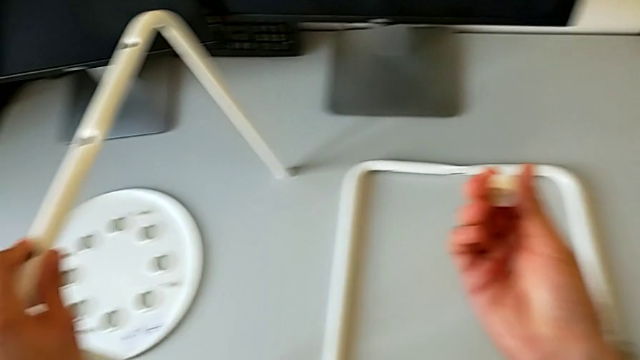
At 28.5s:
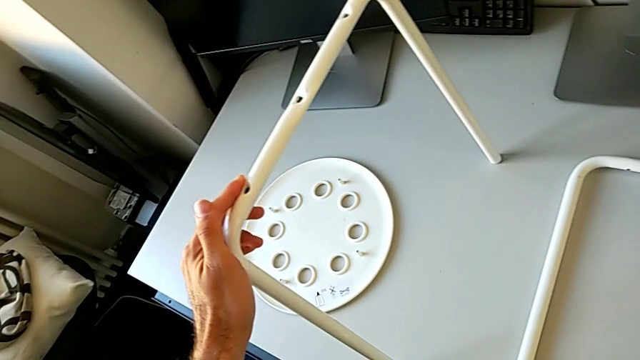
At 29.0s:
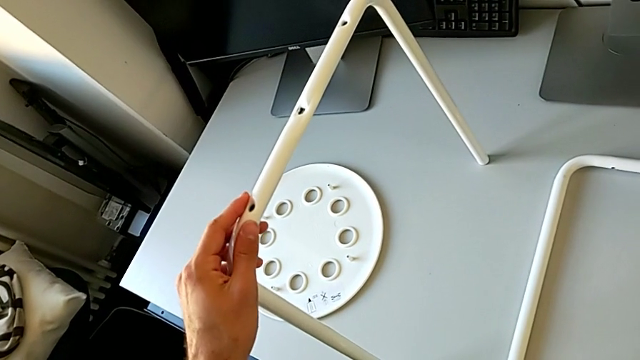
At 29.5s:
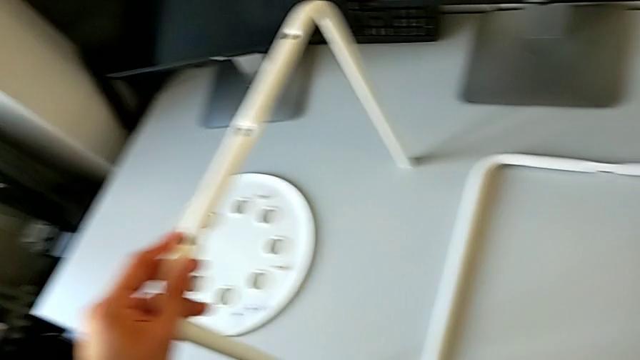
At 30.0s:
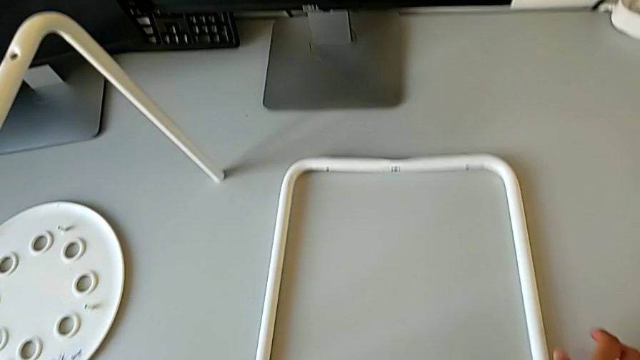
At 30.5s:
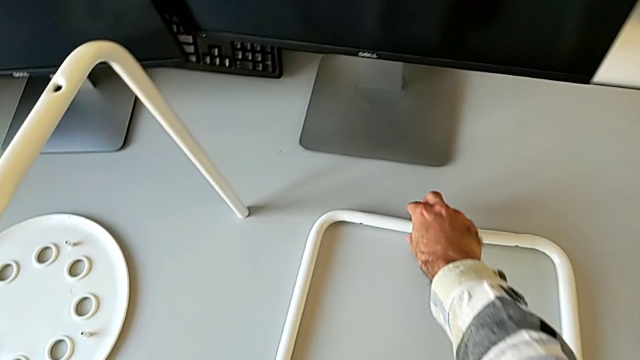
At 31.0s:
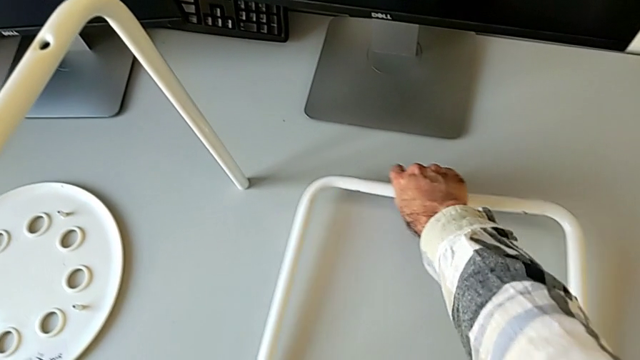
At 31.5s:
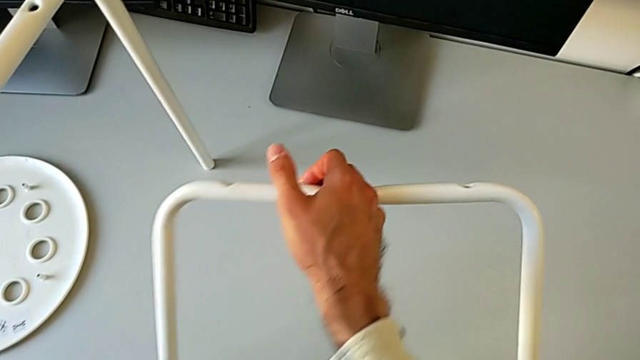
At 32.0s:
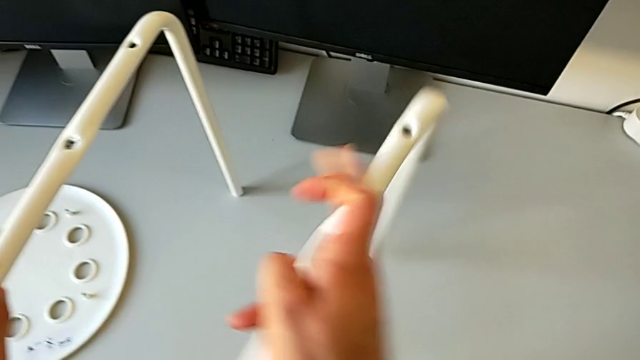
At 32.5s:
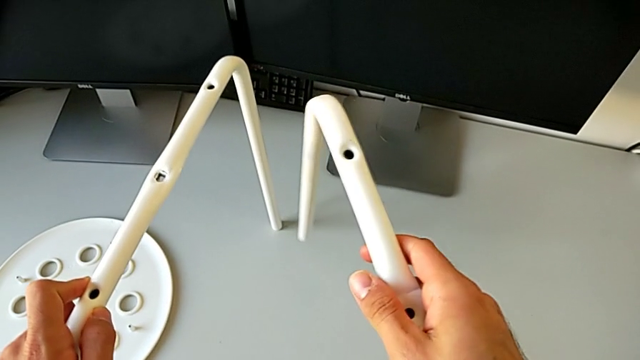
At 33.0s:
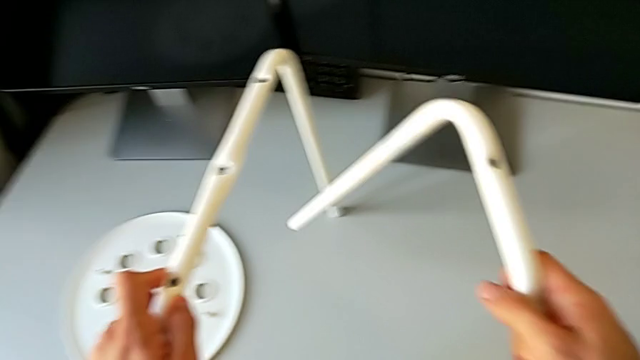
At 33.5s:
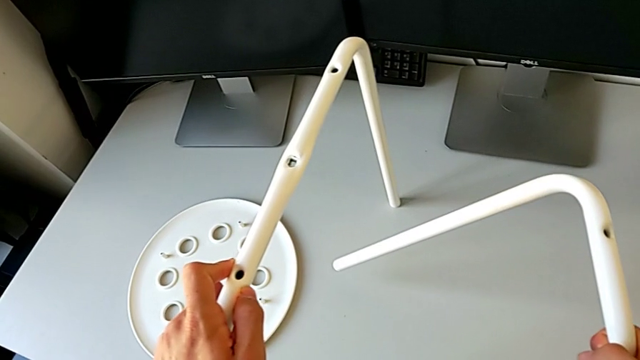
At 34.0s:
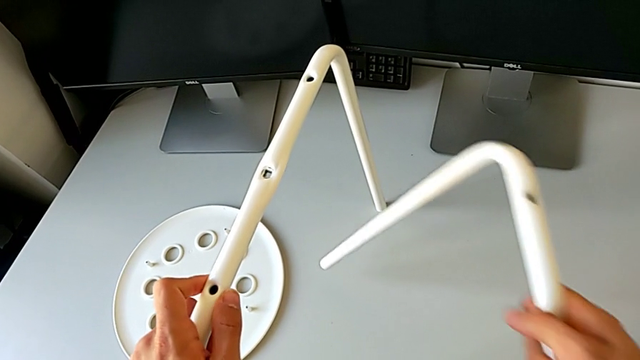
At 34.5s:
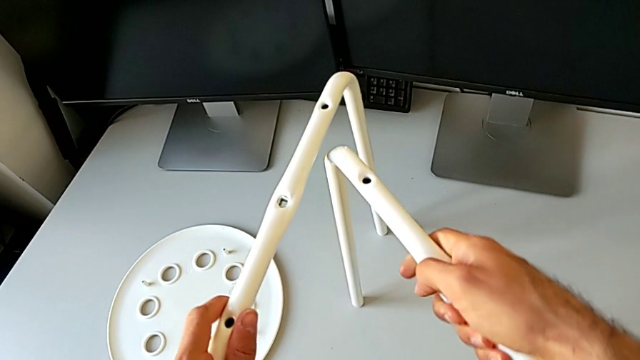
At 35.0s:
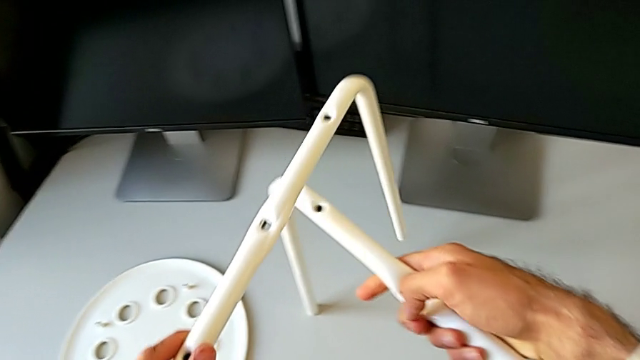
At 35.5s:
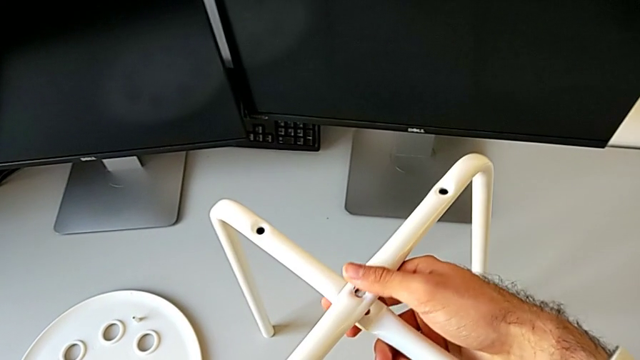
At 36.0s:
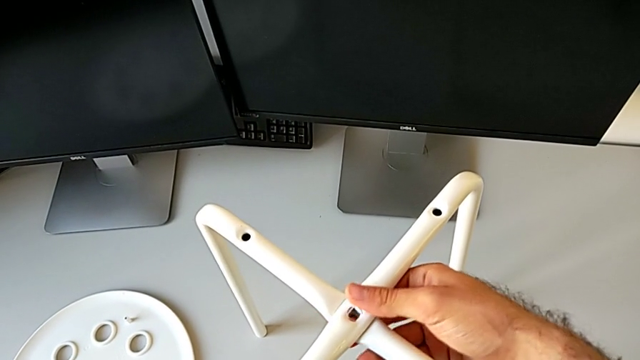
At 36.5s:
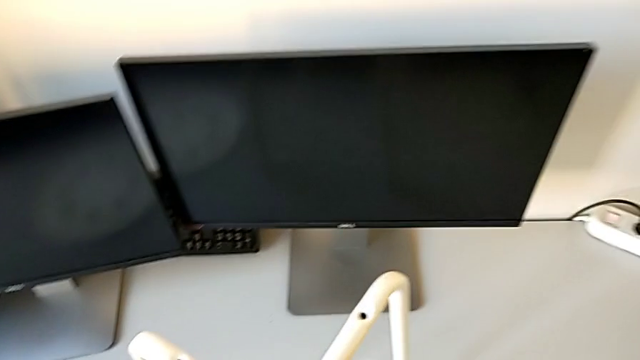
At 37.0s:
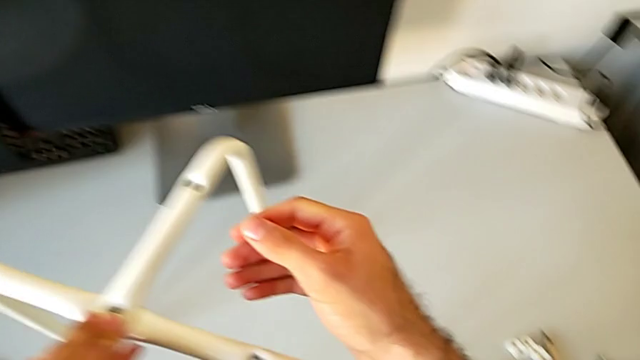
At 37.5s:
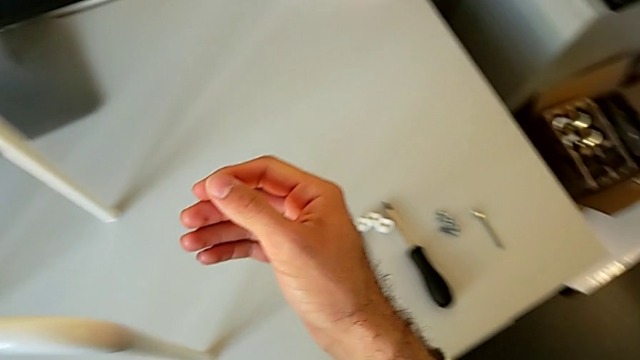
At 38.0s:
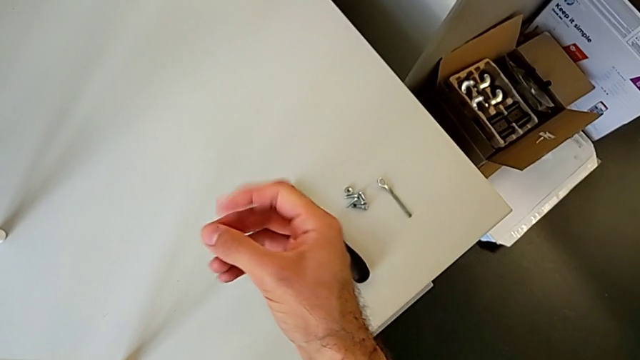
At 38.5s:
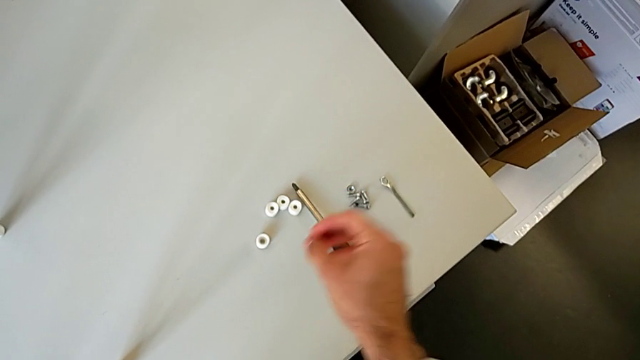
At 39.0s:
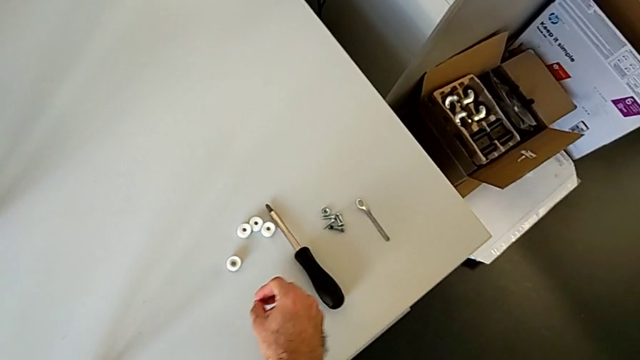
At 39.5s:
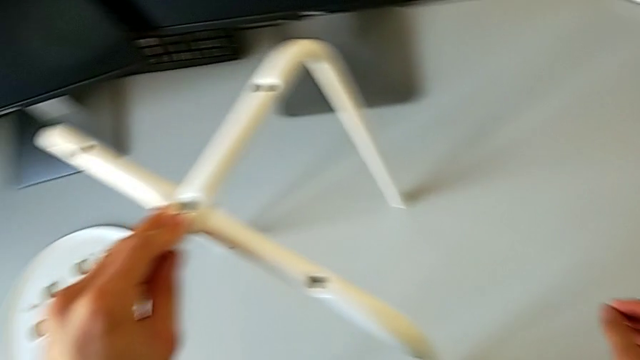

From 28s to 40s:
The camera wearer is assembling the legs of the stool. They place the washer, grab the leg, inspect it, align it and inspect the bolt.

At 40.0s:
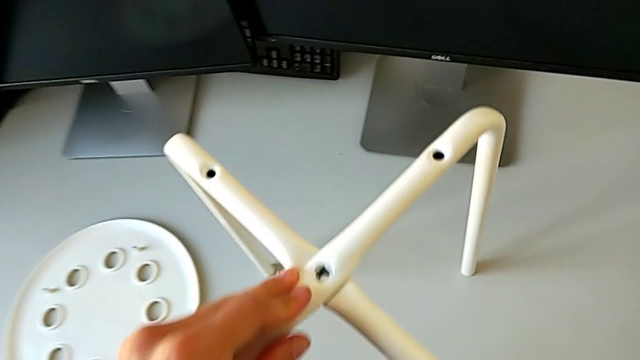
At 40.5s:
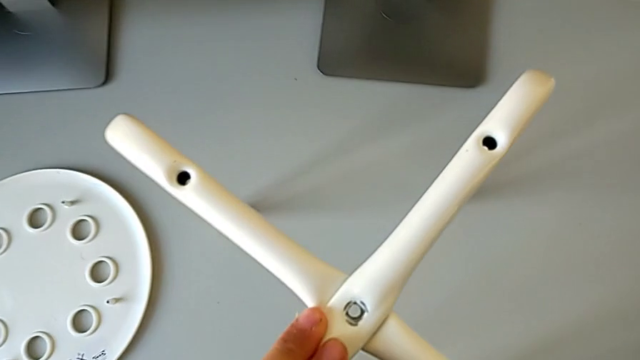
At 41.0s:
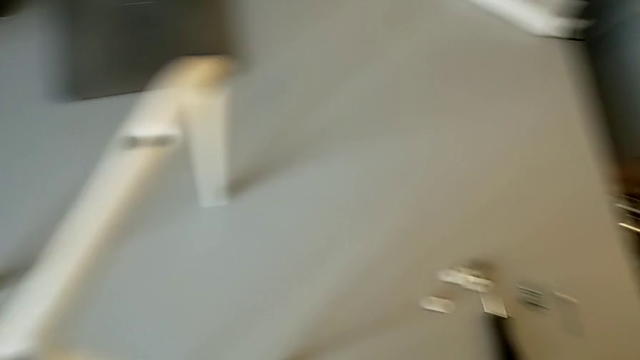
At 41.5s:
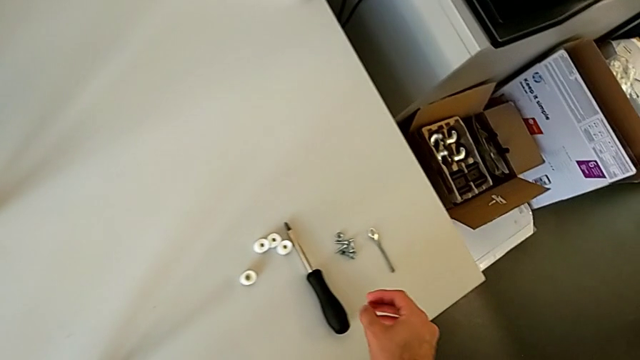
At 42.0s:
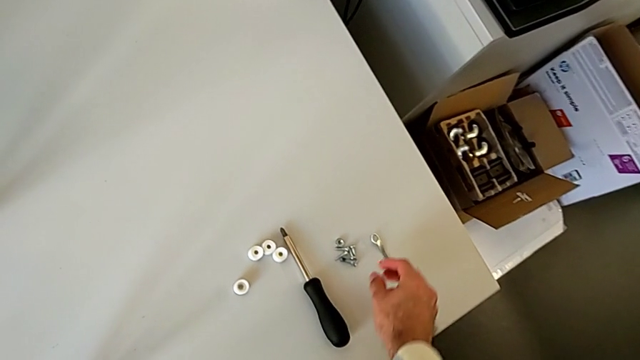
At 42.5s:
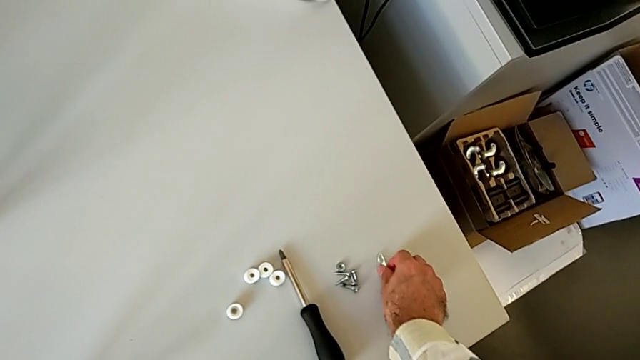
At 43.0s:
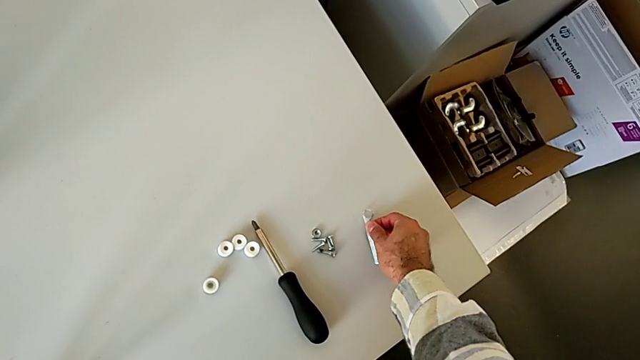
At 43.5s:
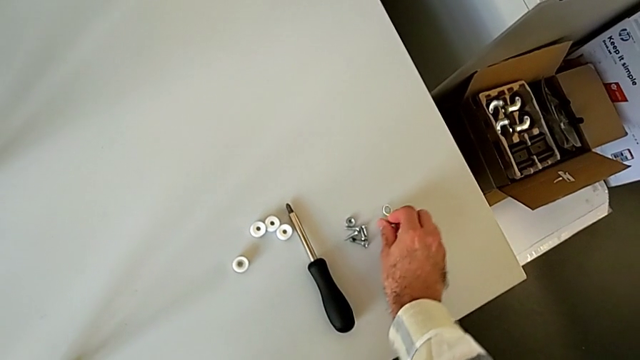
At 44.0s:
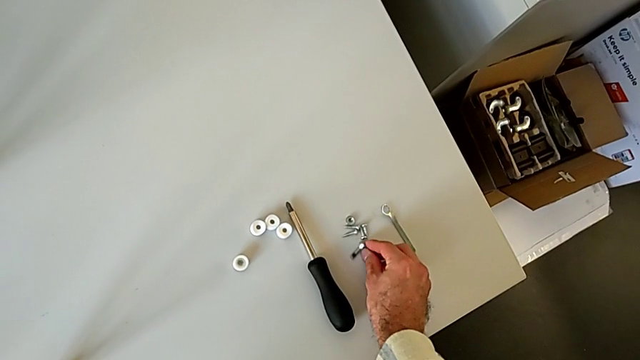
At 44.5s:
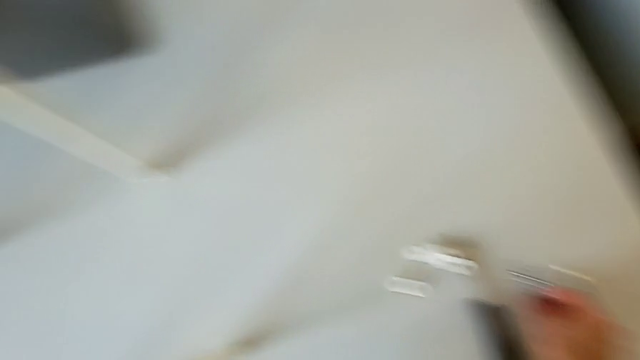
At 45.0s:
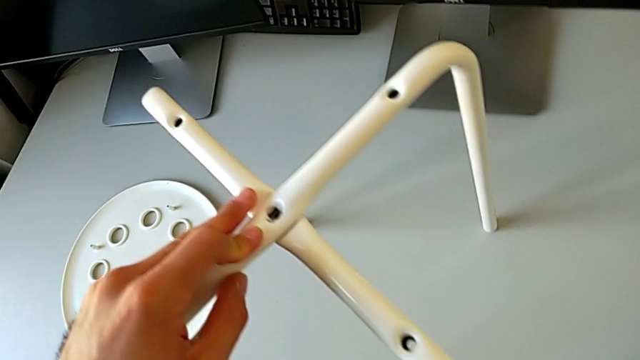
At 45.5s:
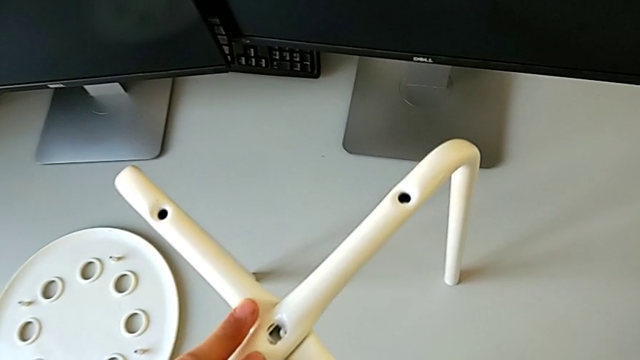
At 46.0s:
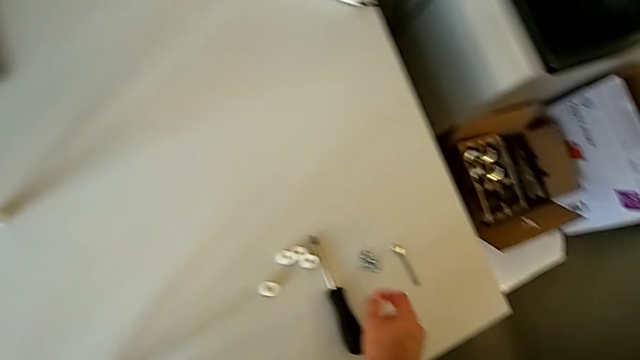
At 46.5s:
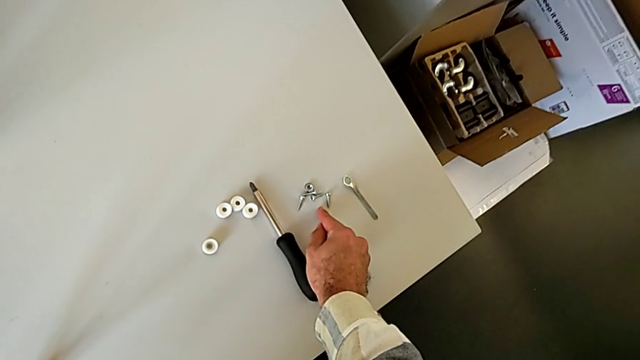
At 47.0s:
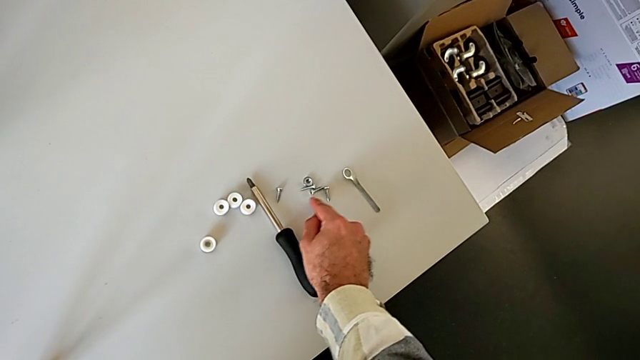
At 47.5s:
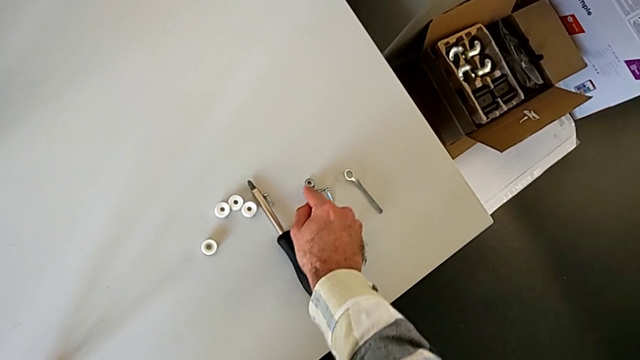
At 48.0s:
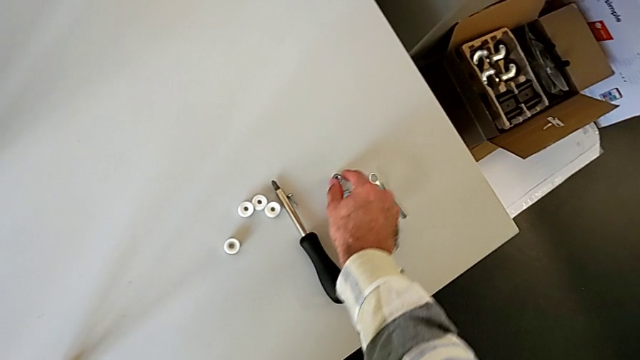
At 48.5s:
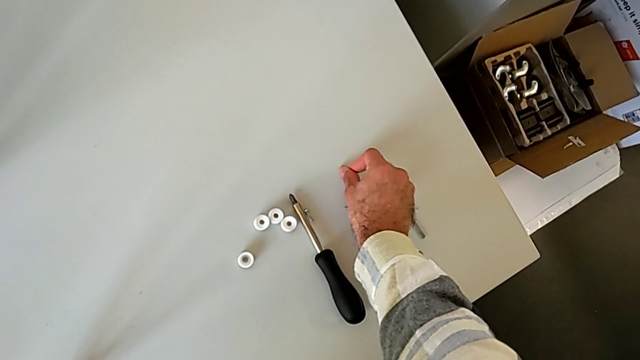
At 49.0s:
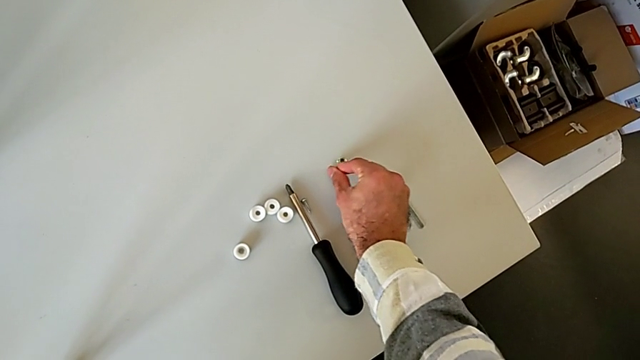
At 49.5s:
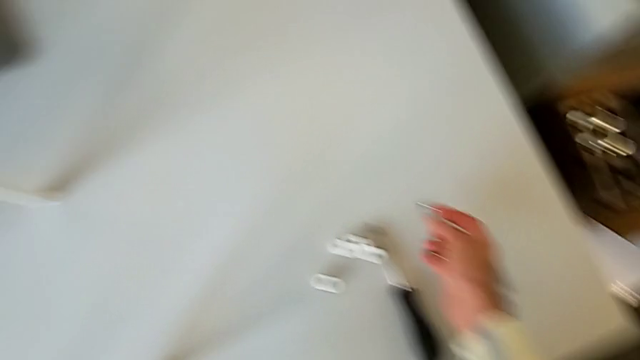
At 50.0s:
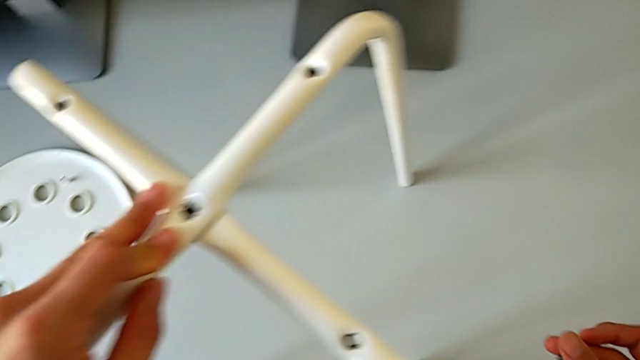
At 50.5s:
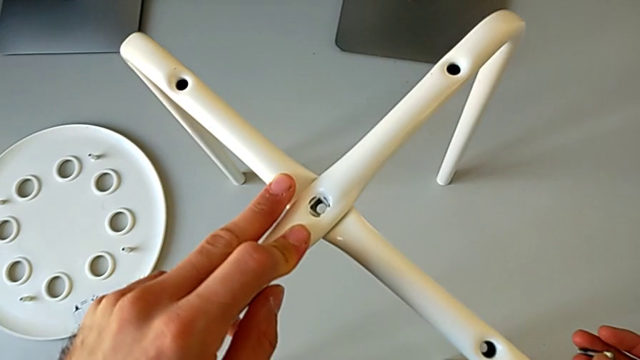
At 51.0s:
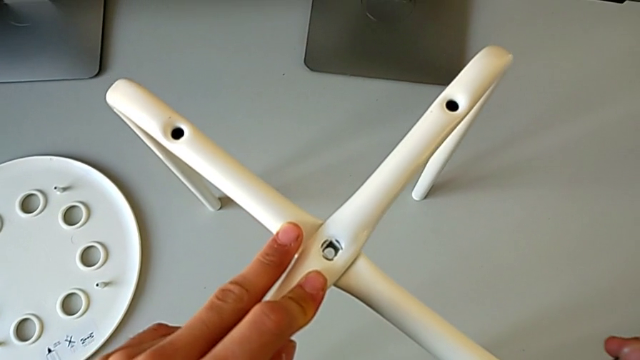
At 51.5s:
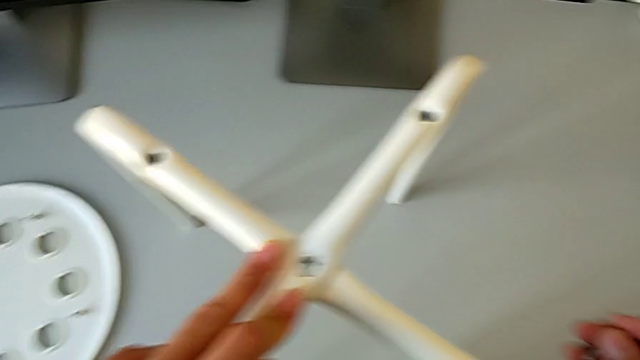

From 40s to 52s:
The camera wearer is assembling the legs of the stool. They inspect the leg, inspect the hexagonal wrench, inspect the leg, inspect the screw, inspect the hex nut and inspect the leg.
